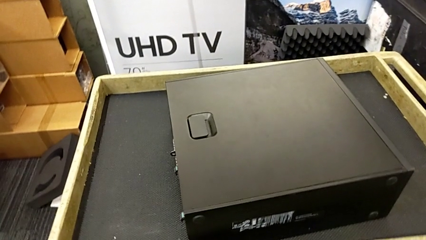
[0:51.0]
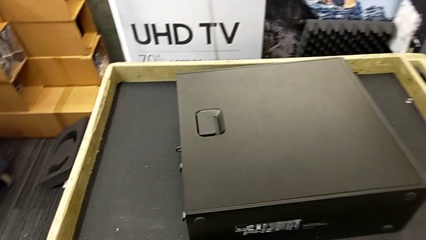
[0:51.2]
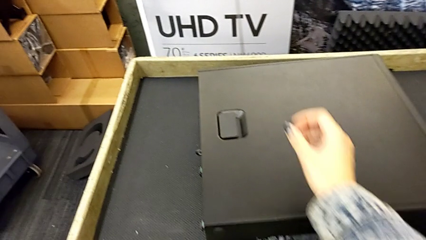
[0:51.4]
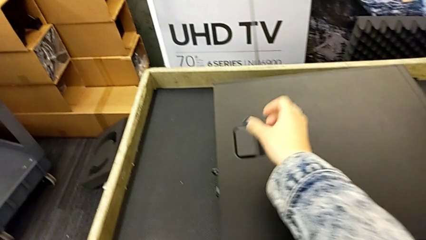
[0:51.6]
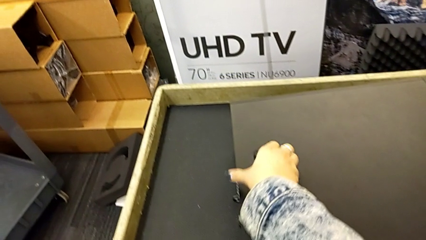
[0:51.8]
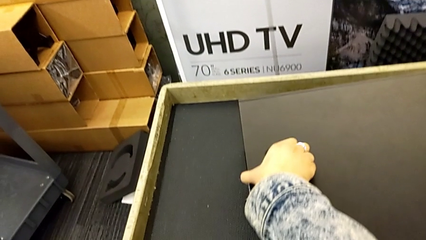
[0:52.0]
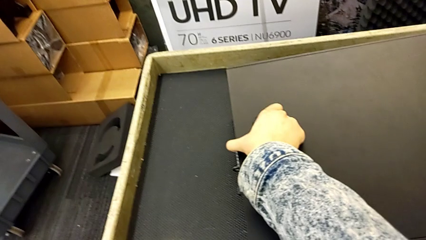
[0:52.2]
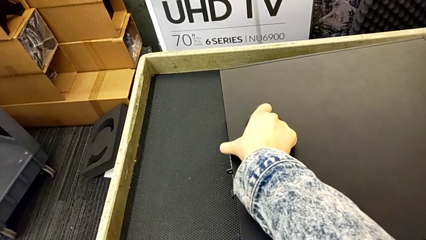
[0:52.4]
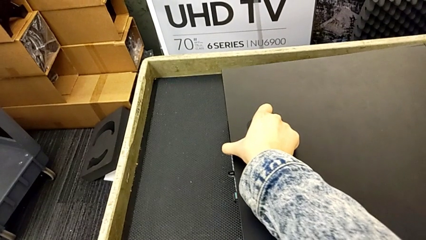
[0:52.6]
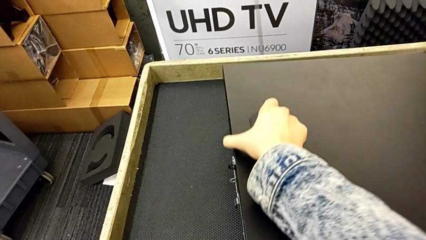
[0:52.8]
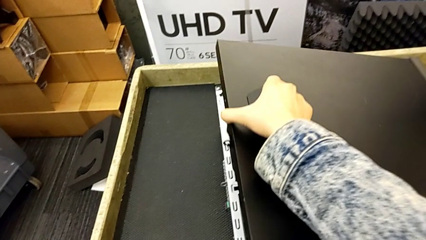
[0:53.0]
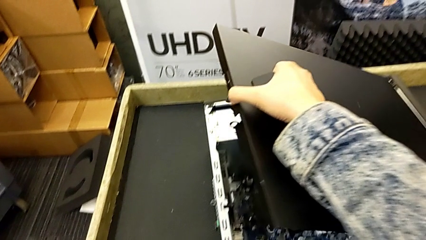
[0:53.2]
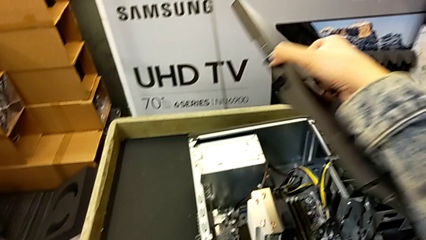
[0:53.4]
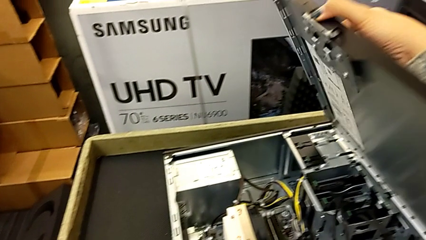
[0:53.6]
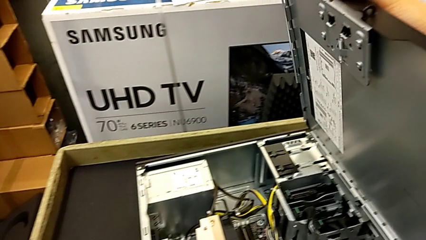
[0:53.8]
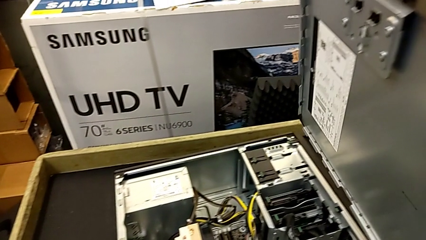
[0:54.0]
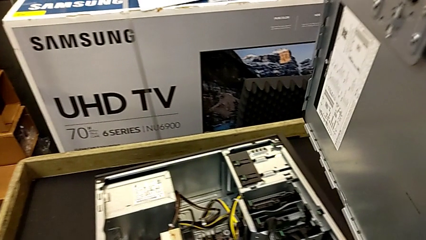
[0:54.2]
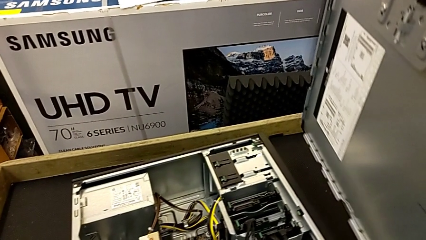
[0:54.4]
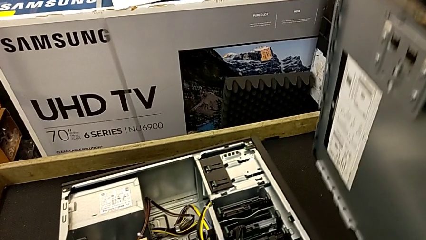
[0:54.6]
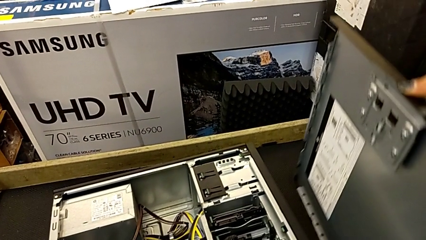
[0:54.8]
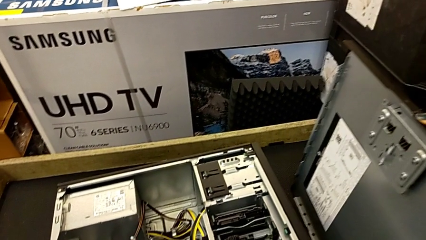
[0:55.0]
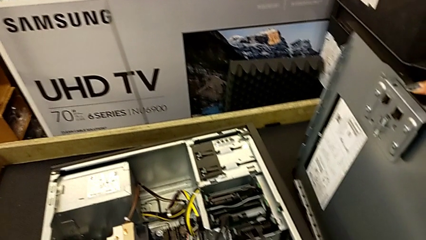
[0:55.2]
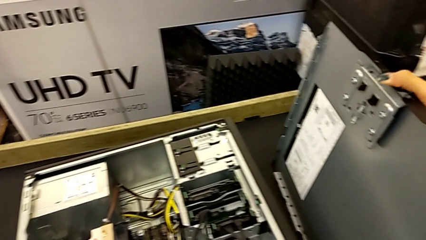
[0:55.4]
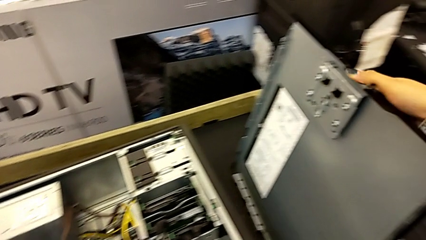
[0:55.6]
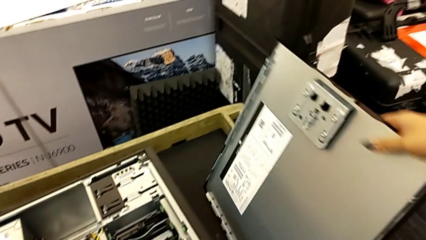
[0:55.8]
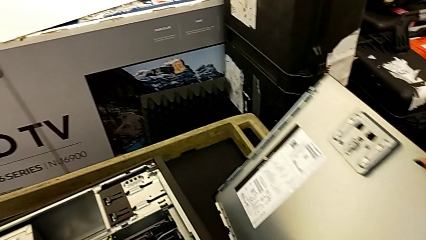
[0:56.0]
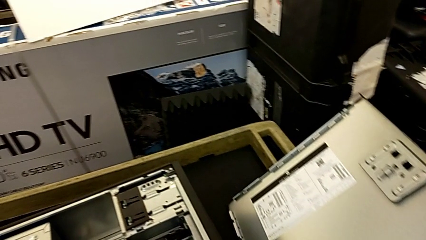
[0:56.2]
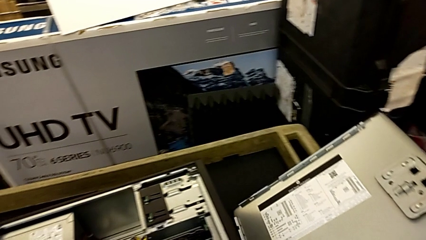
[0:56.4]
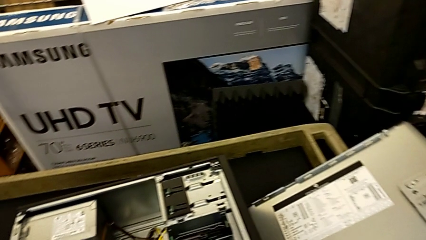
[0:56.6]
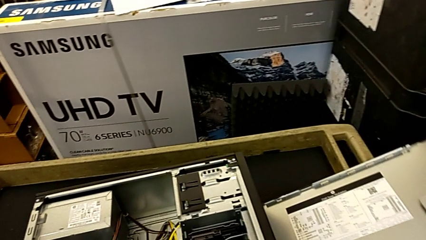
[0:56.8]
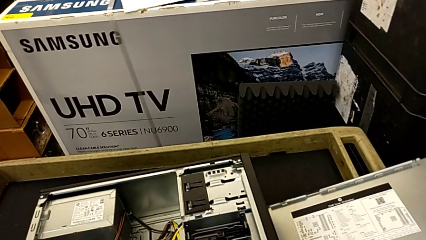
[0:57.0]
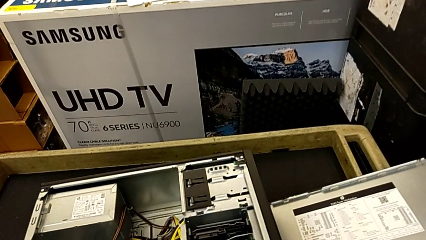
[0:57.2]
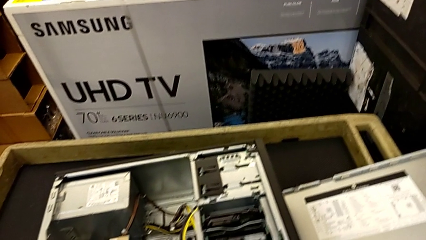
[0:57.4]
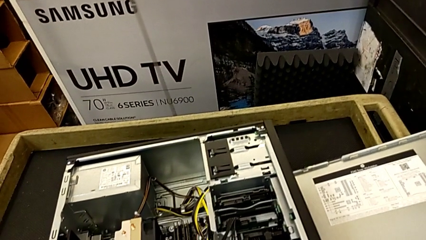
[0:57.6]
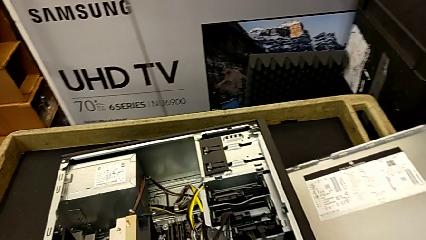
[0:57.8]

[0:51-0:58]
The camera wearer disassembles the cover. They pull the handle, withdraw the cover and place it.

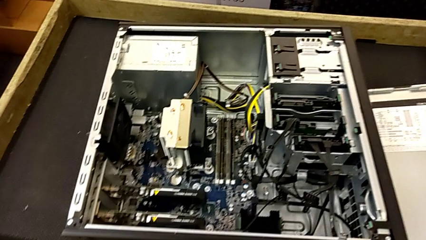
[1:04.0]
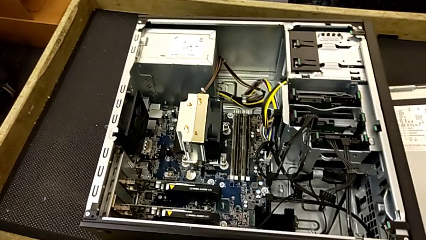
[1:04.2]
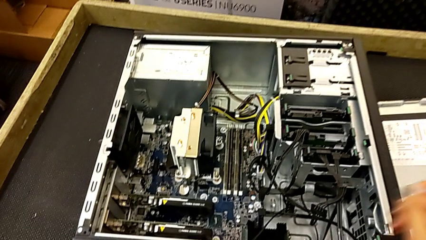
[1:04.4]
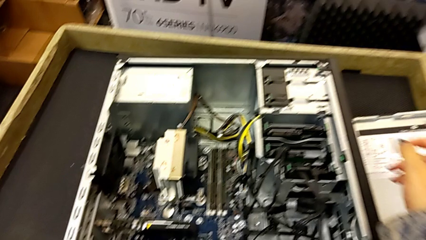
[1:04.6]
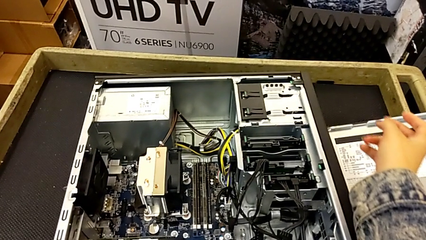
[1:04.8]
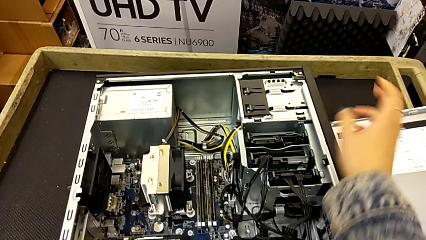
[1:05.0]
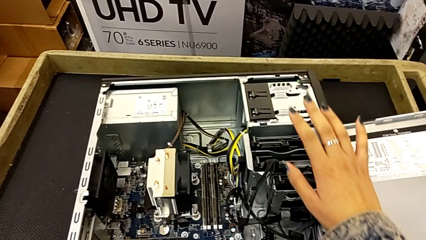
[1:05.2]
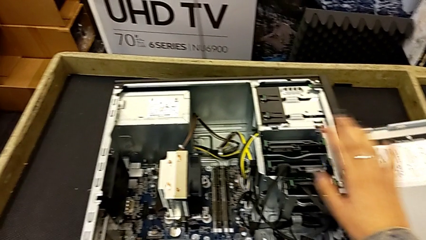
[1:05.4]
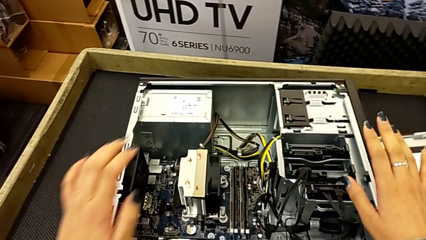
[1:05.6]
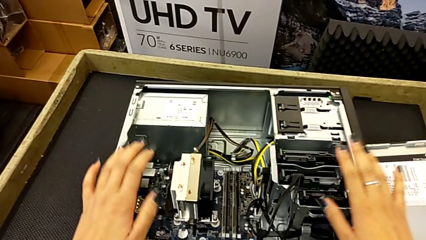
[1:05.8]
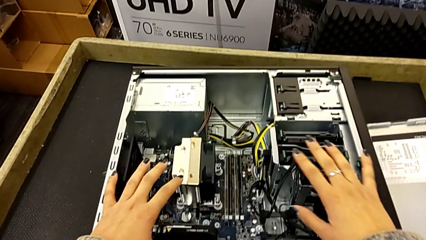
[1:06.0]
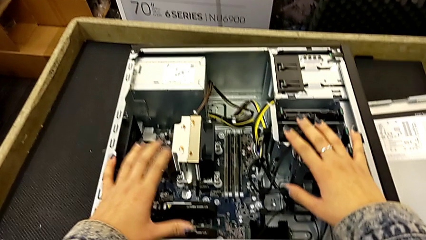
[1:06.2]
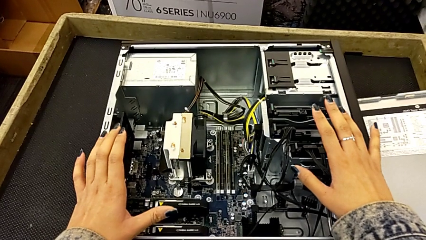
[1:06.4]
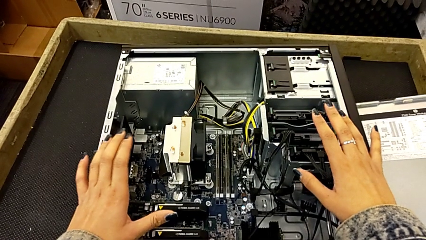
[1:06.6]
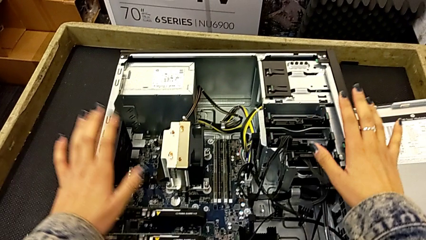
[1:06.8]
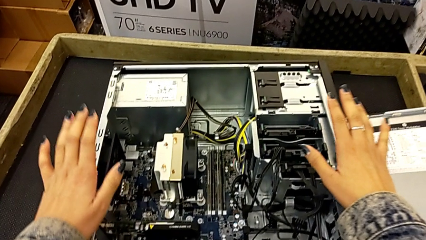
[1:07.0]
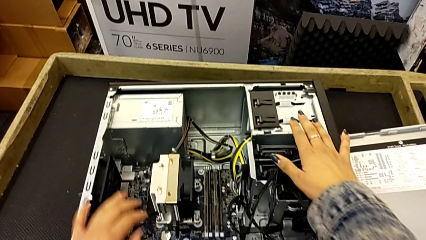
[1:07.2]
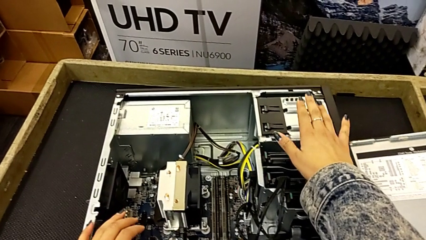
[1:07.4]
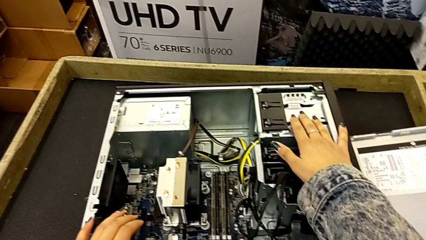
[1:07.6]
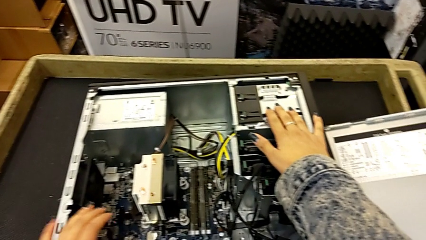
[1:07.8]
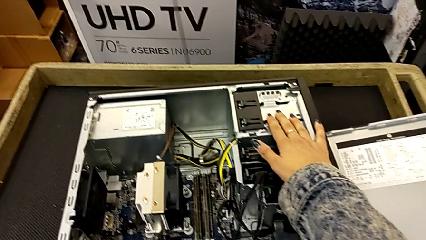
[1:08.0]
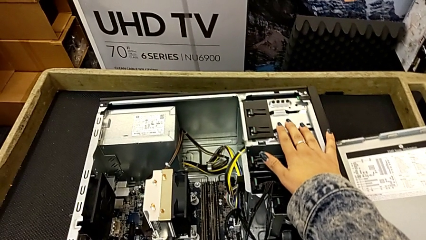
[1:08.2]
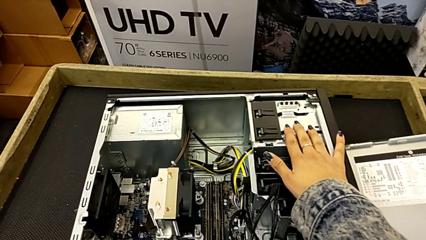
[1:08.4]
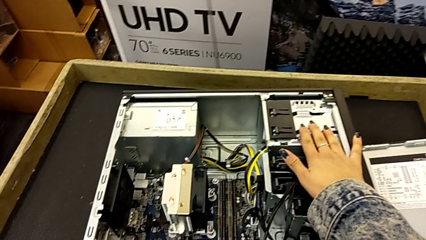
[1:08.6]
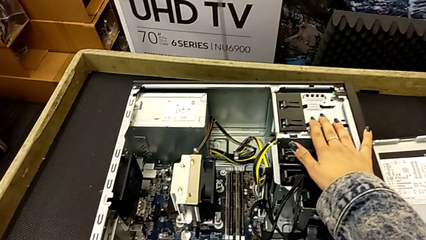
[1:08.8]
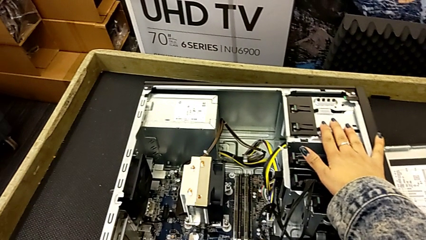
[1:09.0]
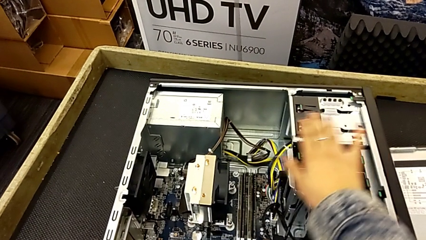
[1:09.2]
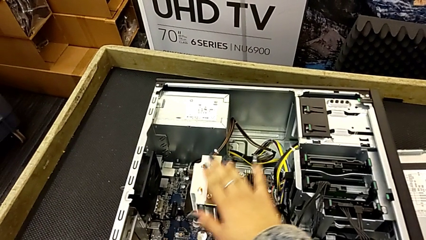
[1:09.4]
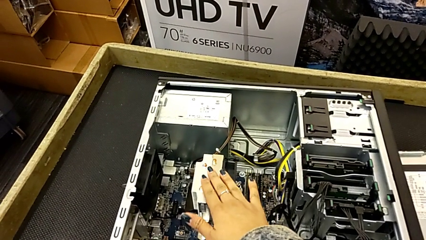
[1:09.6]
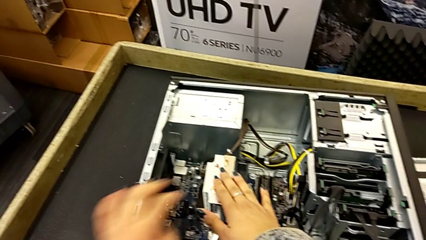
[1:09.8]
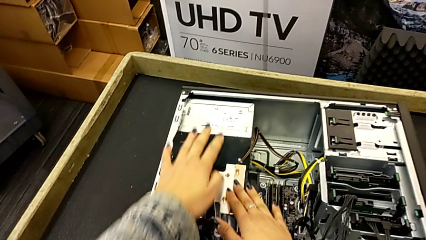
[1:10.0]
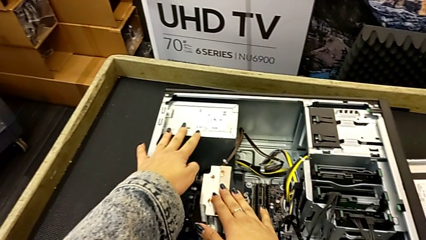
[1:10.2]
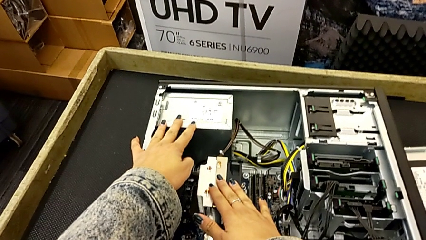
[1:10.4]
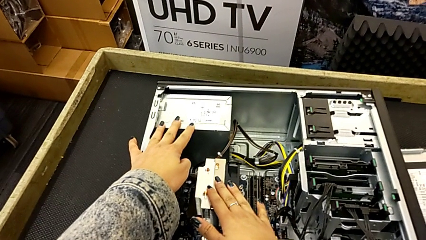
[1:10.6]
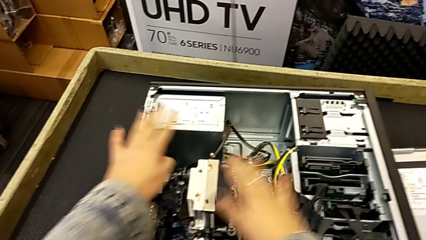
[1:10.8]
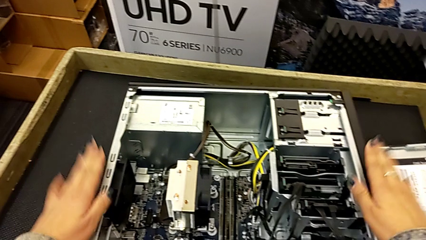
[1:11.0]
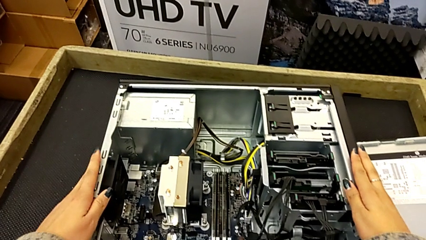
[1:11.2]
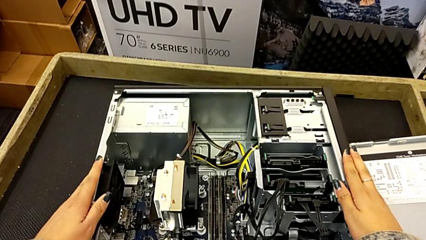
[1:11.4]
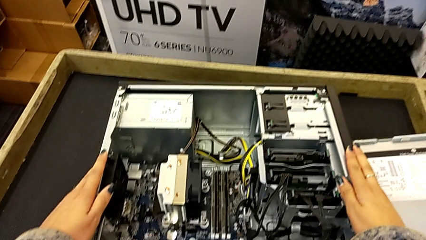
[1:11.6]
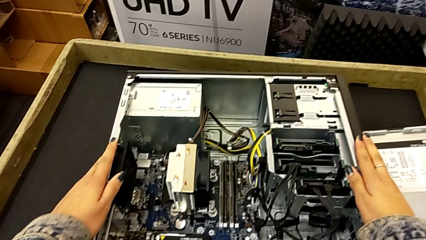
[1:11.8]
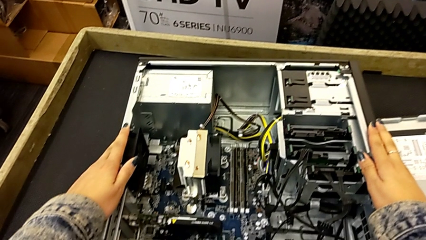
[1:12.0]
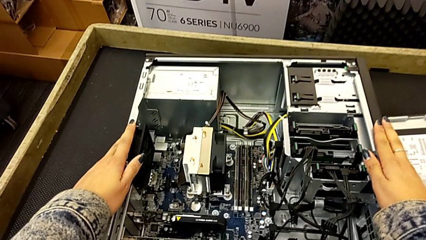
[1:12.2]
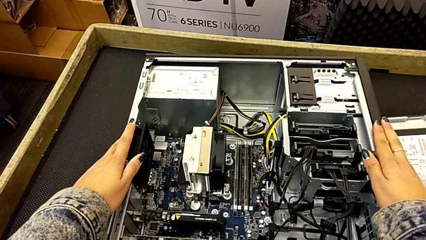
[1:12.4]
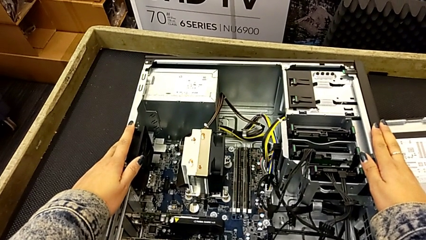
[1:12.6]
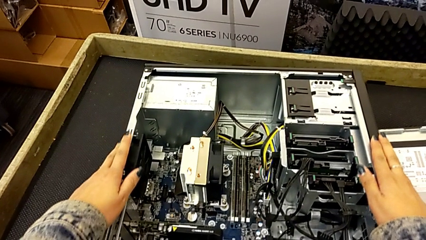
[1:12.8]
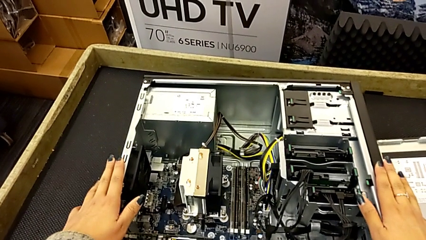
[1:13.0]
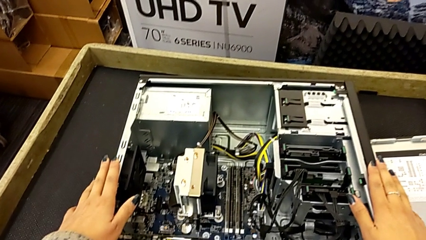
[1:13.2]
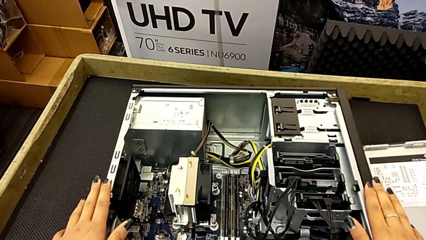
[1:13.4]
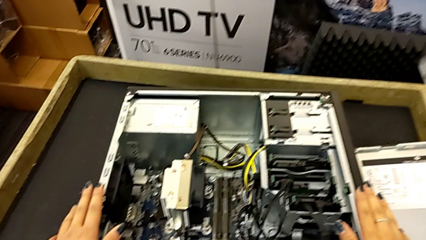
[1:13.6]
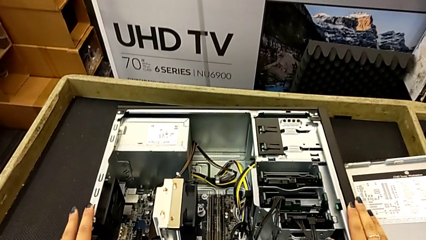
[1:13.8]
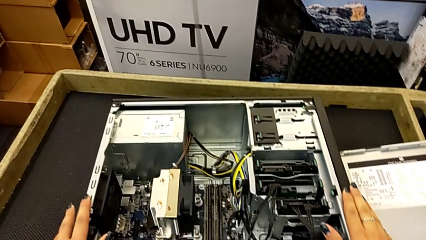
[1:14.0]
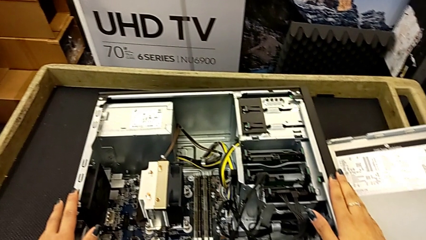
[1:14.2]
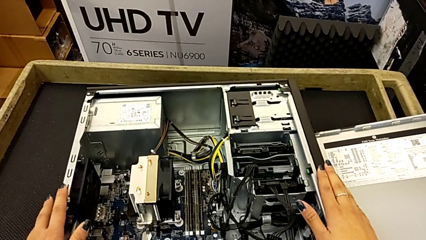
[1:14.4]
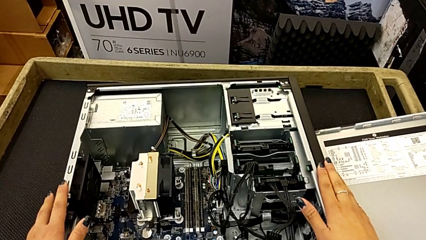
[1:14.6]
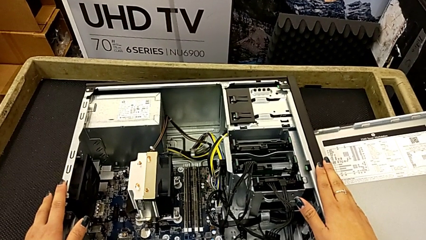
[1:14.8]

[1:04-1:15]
The camera wearer is touching the computer tower. They wrongly touch the computer tower, touching the wrong part of it, and begin to hold it.
